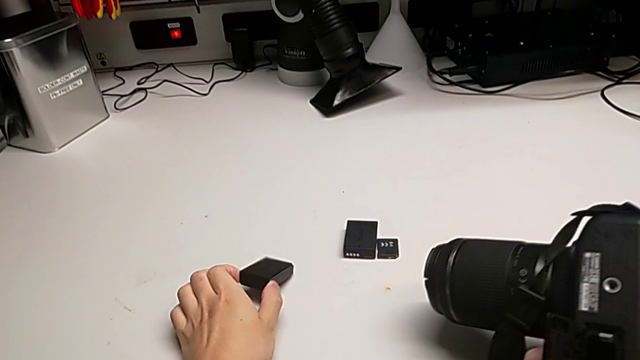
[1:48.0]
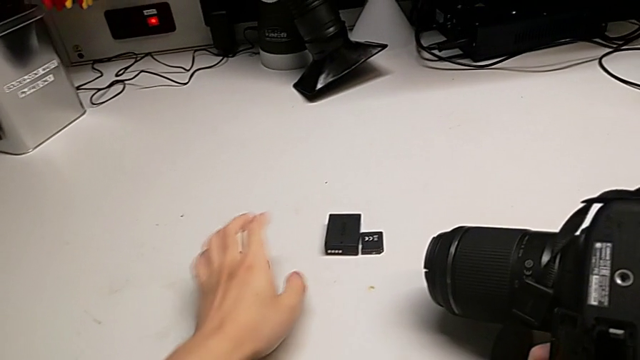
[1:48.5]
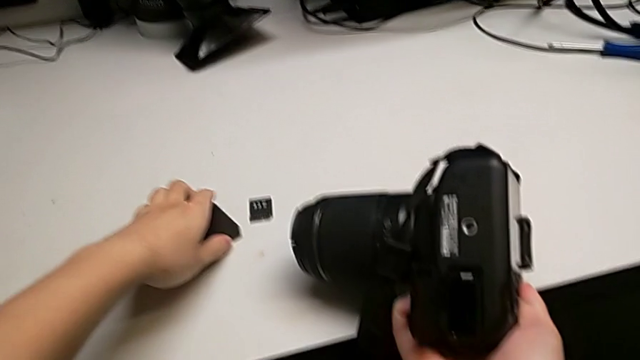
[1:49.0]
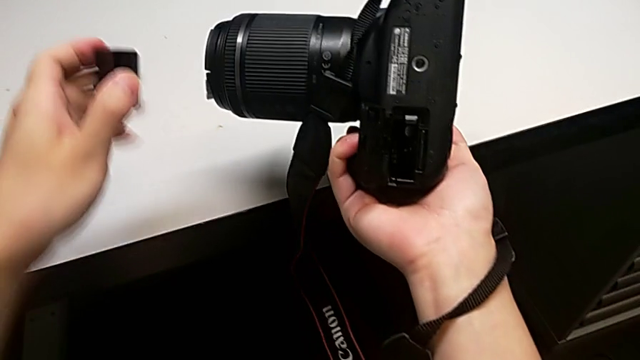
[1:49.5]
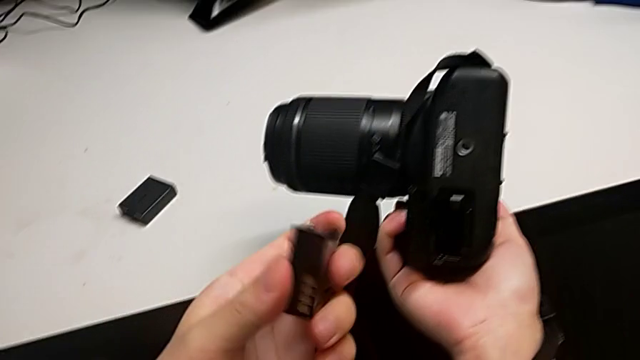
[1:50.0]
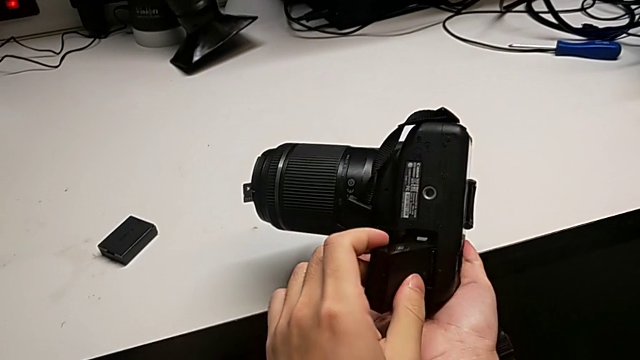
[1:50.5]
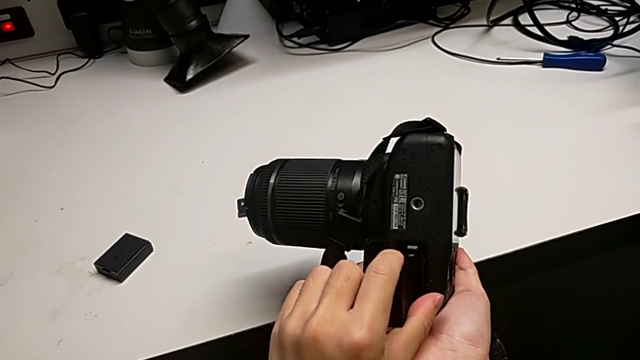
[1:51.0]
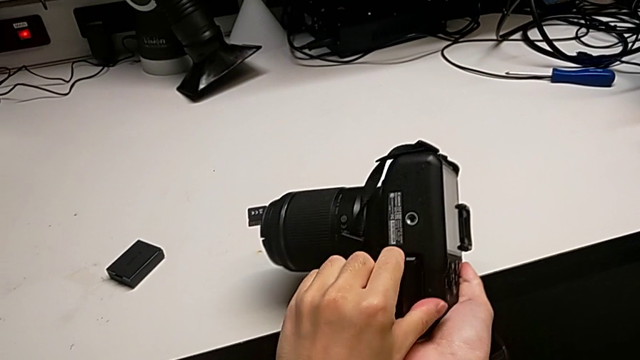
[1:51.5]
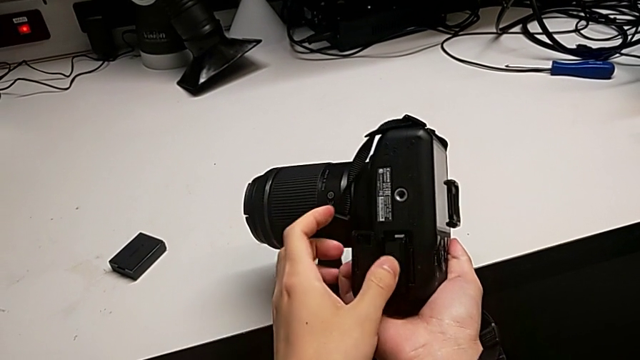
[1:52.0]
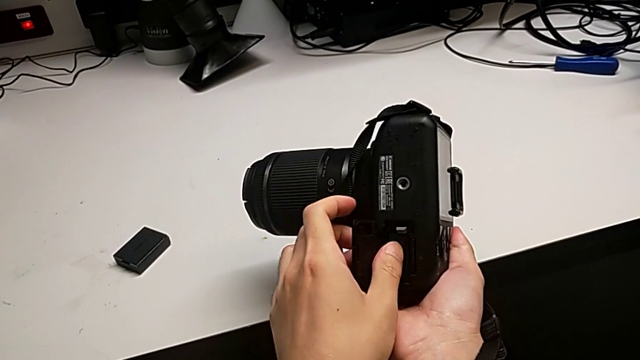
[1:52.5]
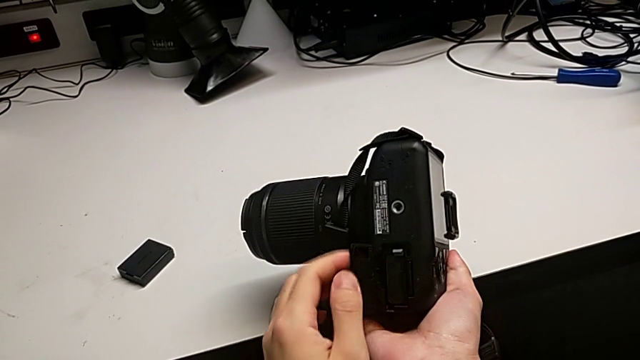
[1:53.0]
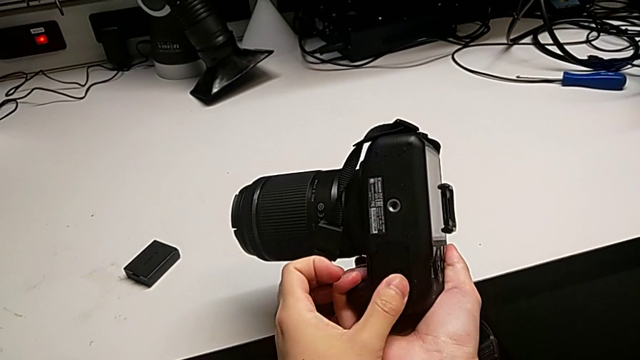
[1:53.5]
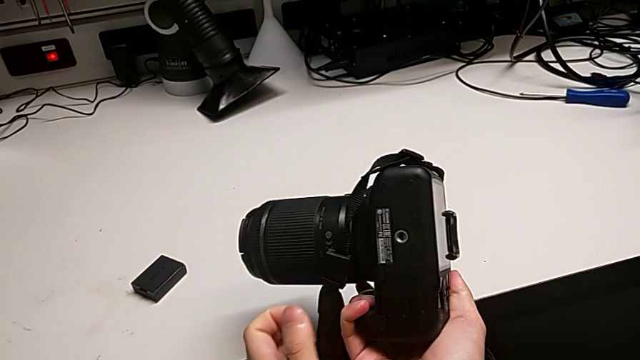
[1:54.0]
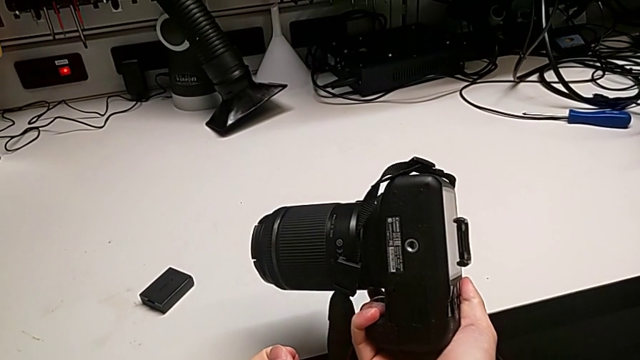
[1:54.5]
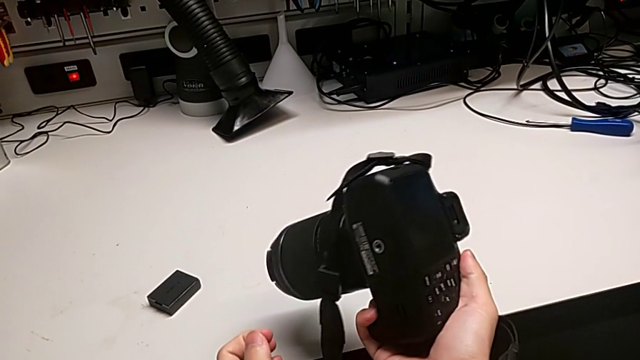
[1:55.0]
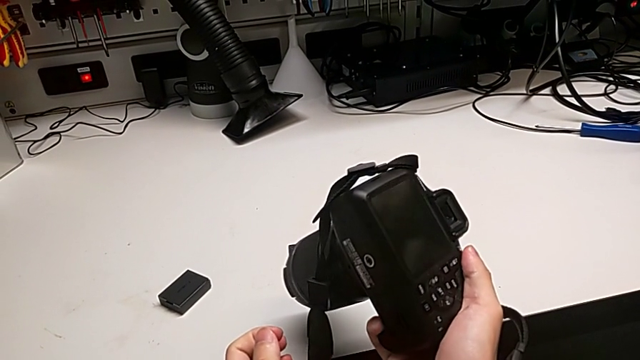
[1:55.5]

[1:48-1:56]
The camera wearer is changing the battery of their DSLR. They grab the new battery, lift it, flip it, insert it, close the rectangular battery door and rotate the black DSLR.

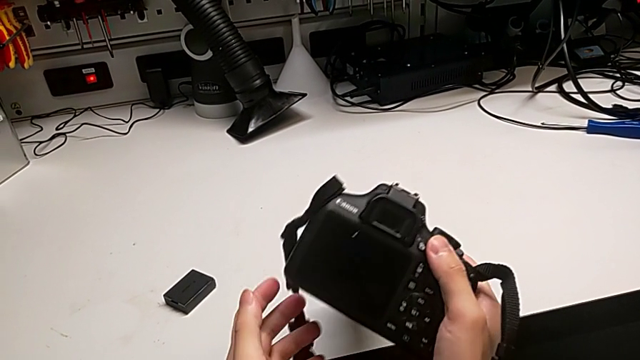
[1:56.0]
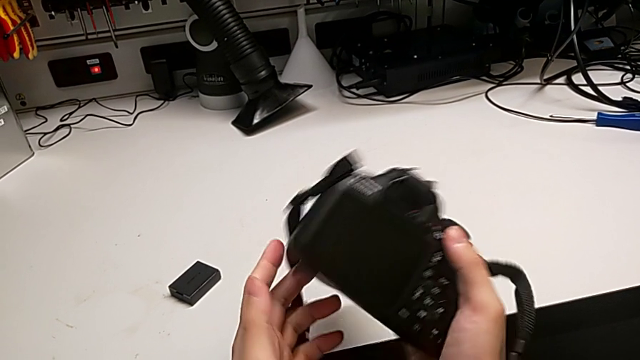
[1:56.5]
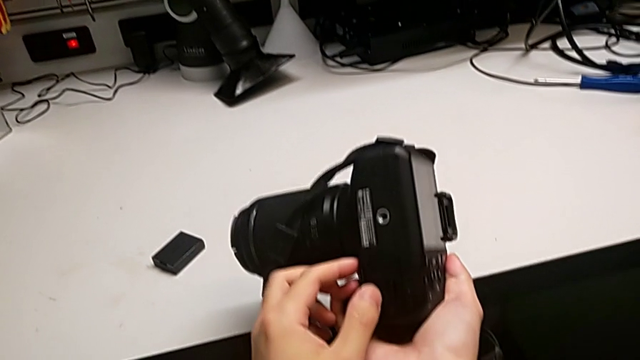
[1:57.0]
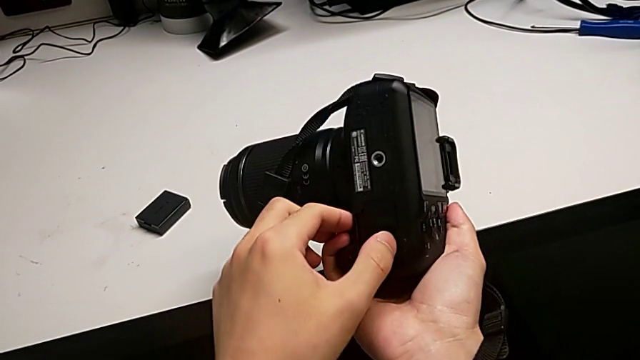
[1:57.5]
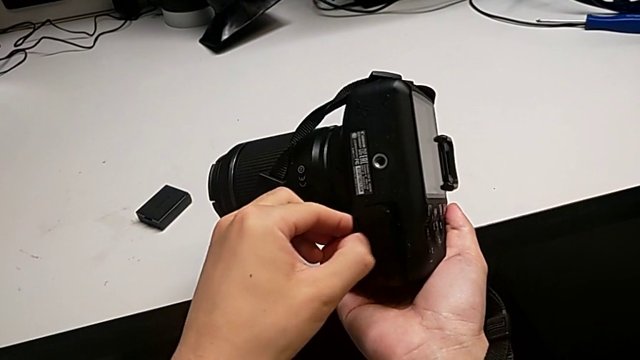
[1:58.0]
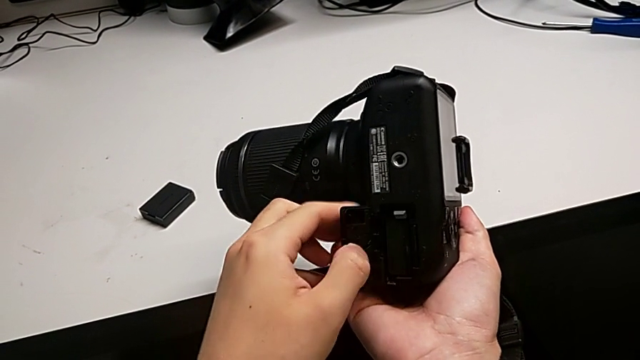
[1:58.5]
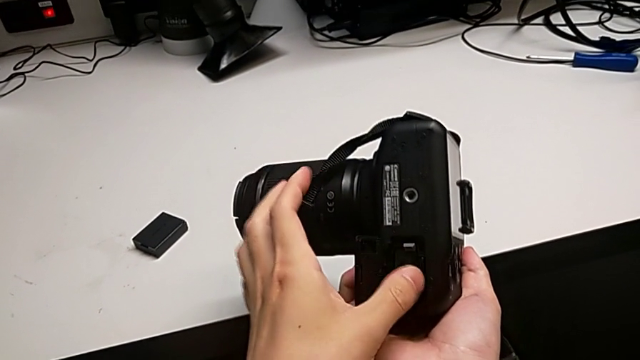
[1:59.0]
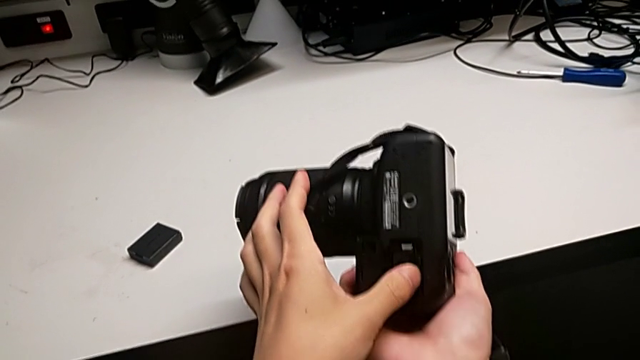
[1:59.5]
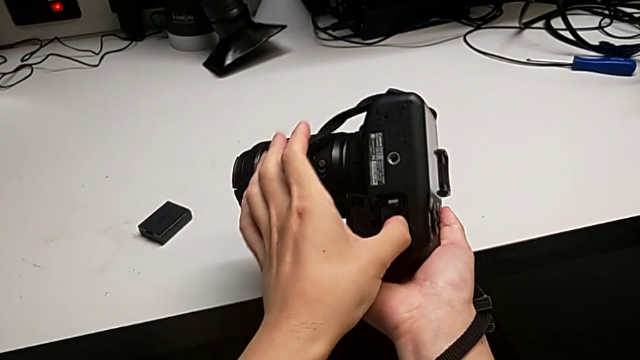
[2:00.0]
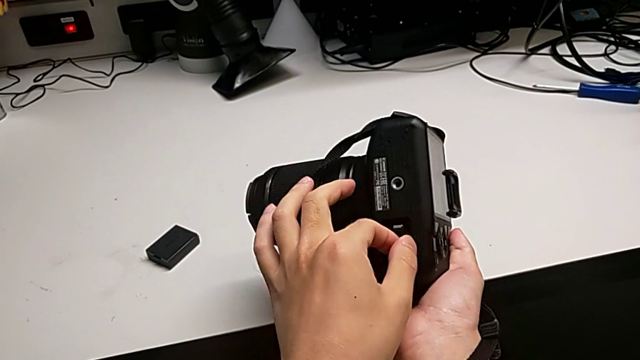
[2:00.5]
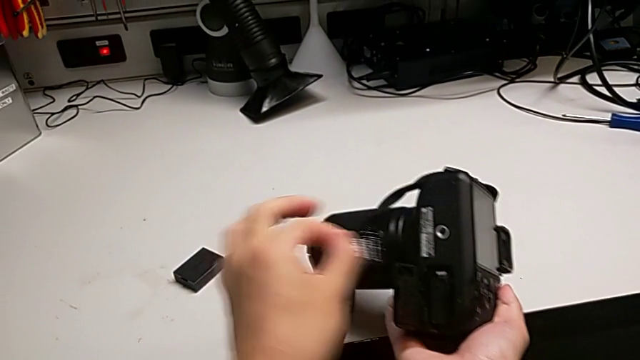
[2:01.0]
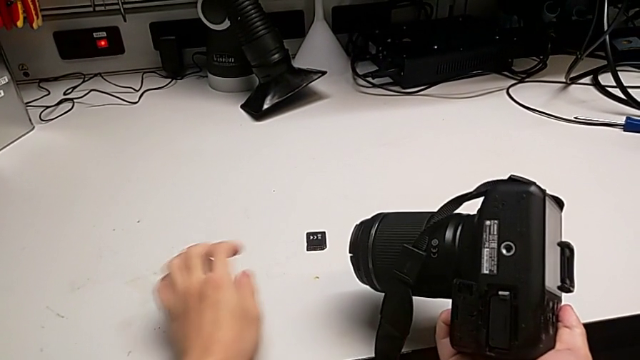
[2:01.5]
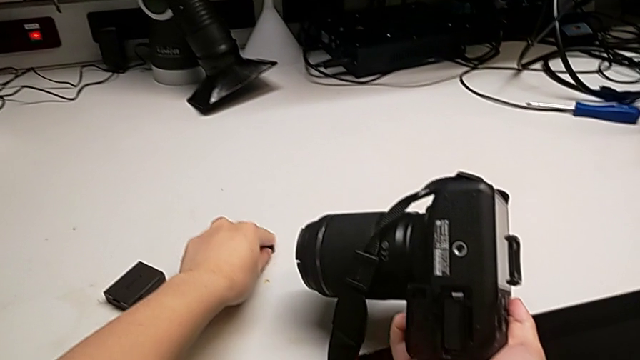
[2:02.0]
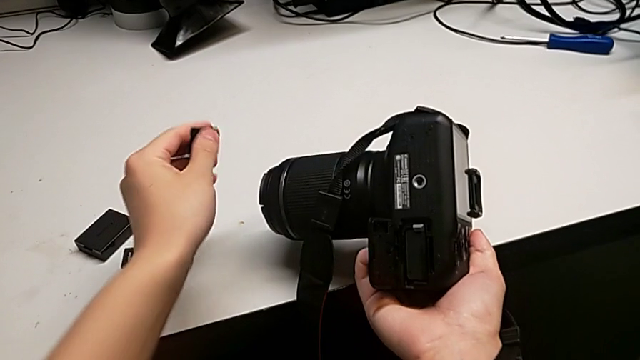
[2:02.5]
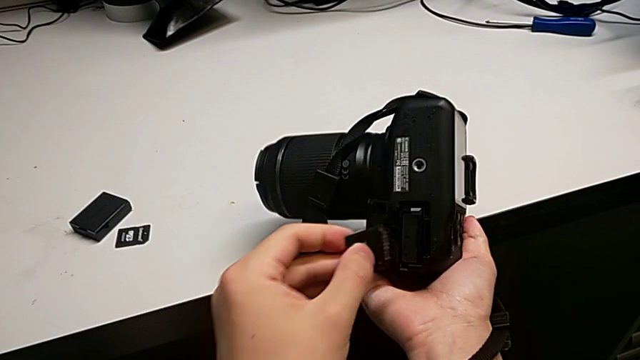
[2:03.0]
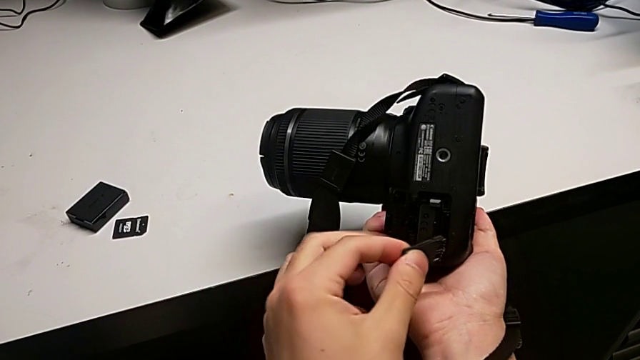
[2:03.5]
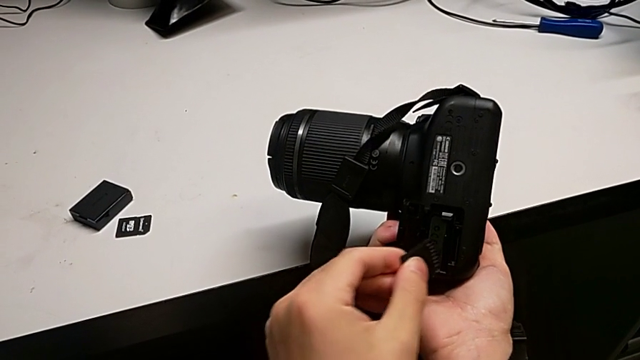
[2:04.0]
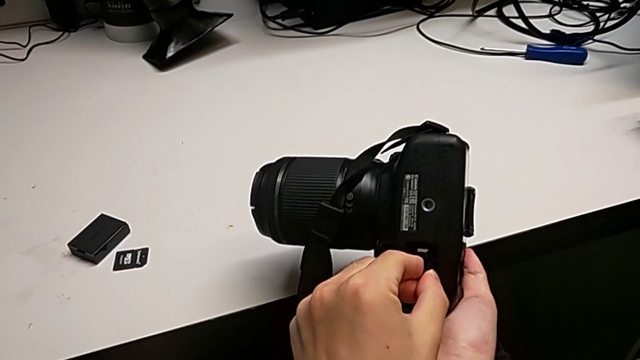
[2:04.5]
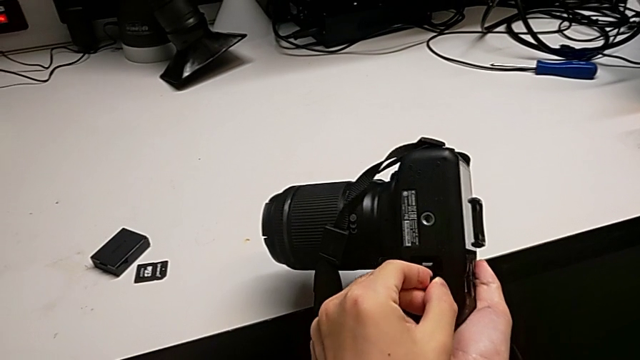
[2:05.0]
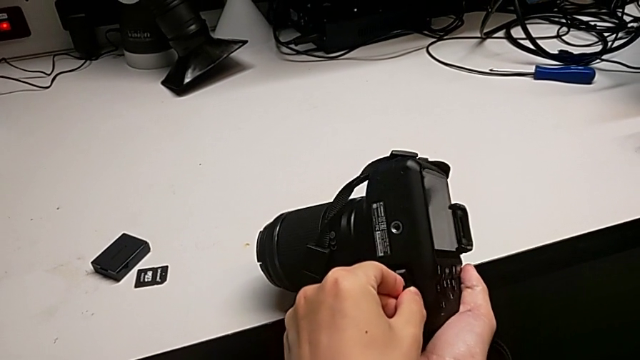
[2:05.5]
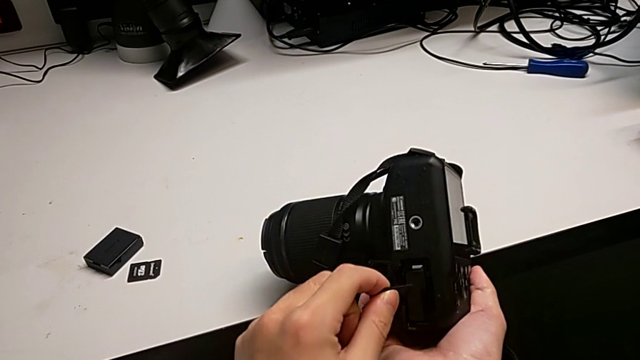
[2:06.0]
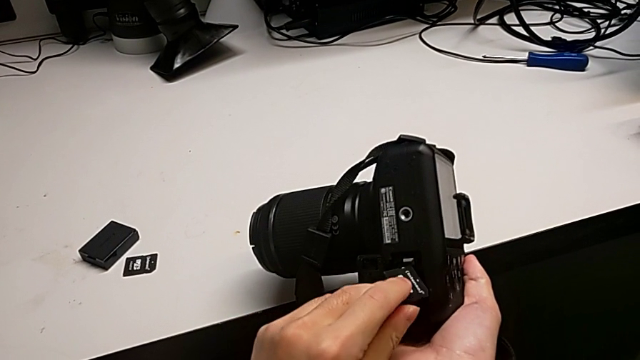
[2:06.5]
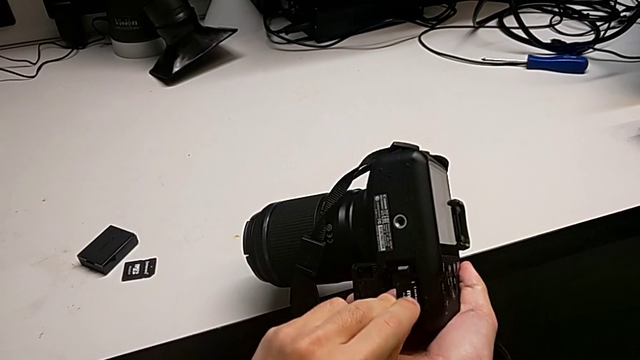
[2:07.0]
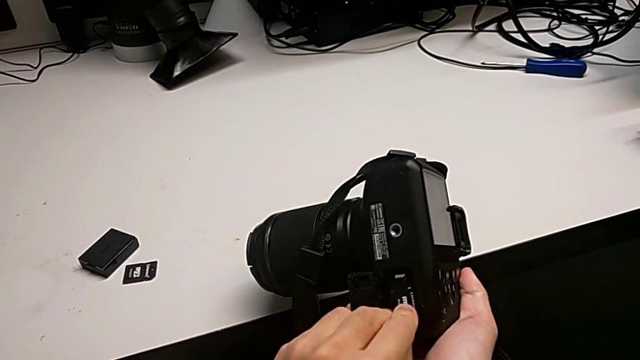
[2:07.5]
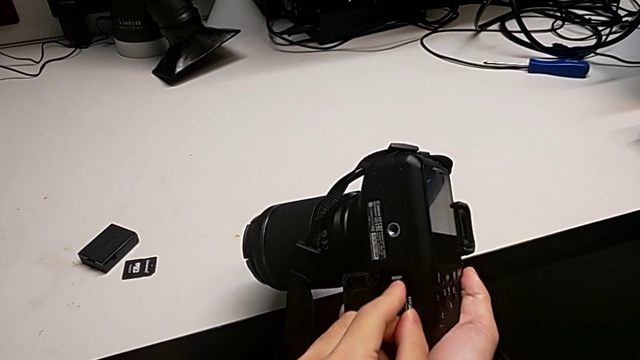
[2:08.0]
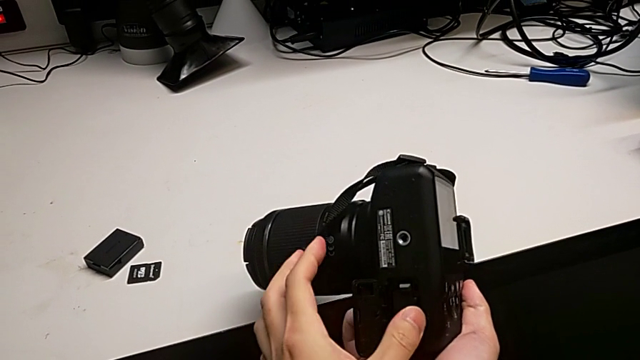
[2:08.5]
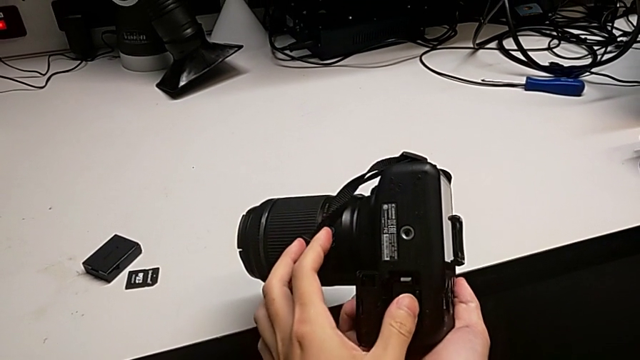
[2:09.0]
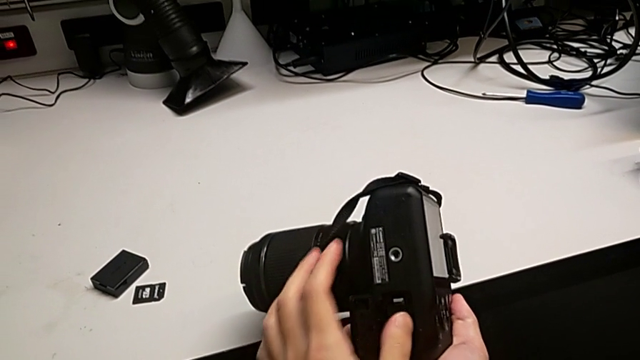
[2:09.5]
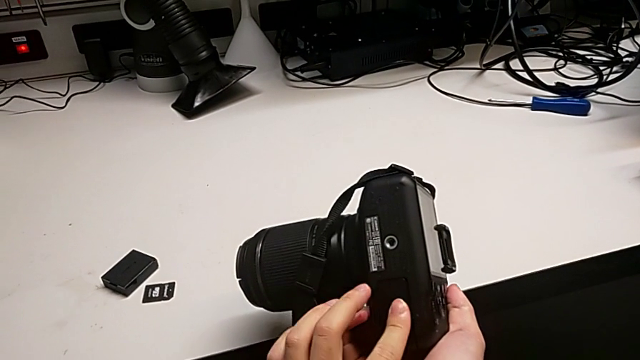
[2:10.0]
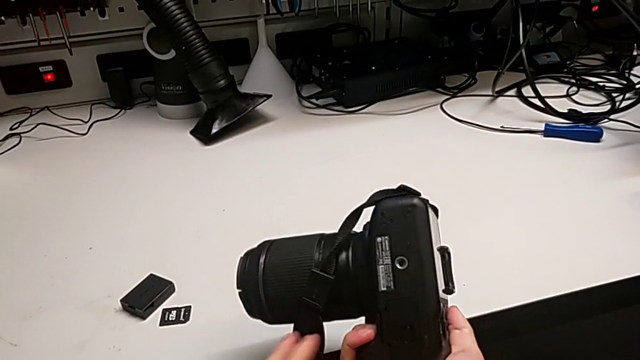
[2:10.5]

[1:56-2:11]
The camera wearer is changing the SD card in the DSLR. They press the little button, open the rectangular battery door, push the old SD card, grab it, place it, grab the new SD card, lift it, insert it, pull it, flip it, insert it and close the rectangular battery door.
